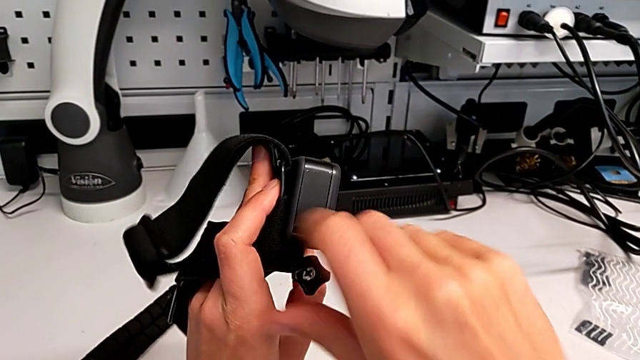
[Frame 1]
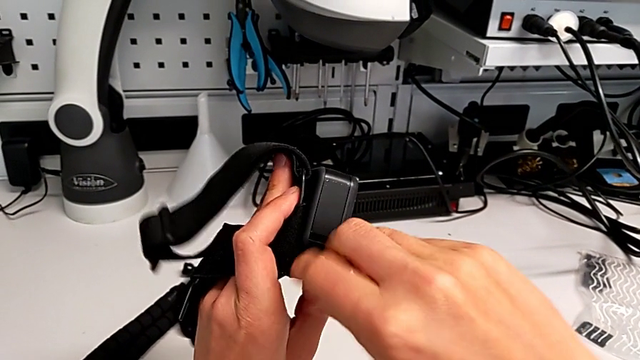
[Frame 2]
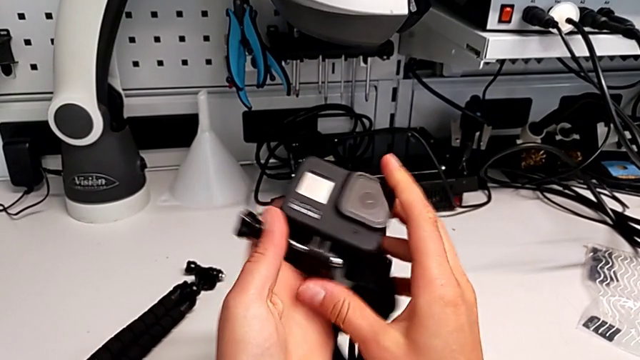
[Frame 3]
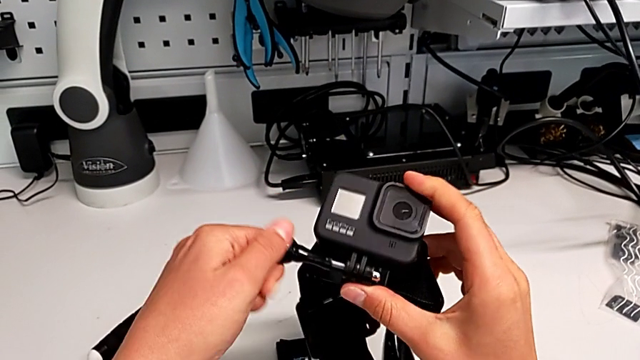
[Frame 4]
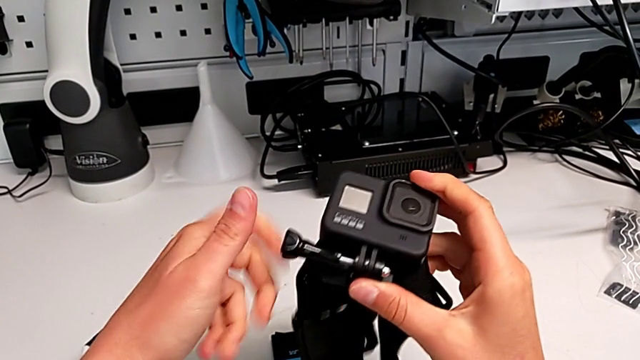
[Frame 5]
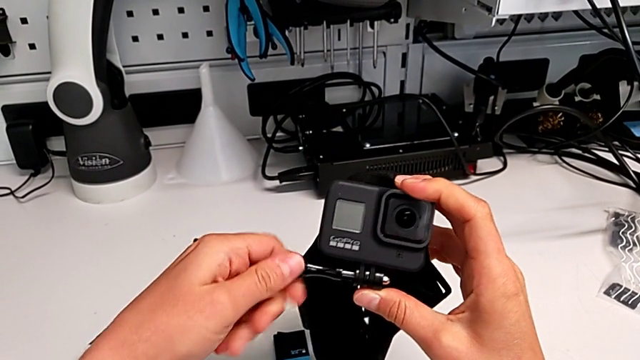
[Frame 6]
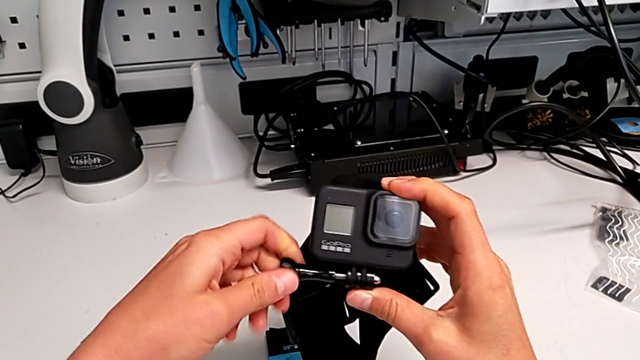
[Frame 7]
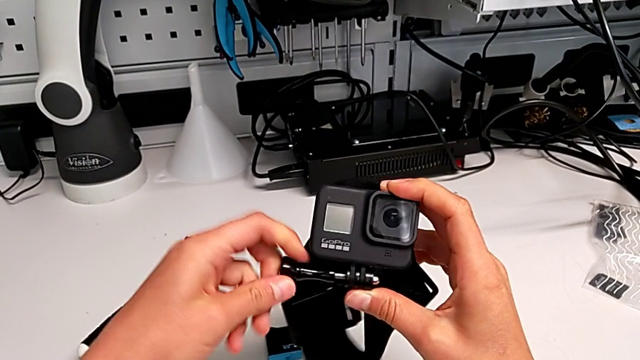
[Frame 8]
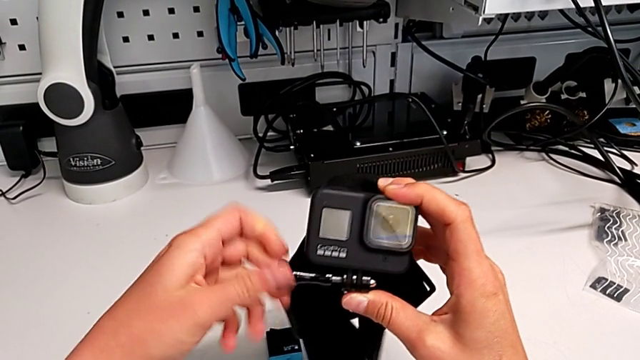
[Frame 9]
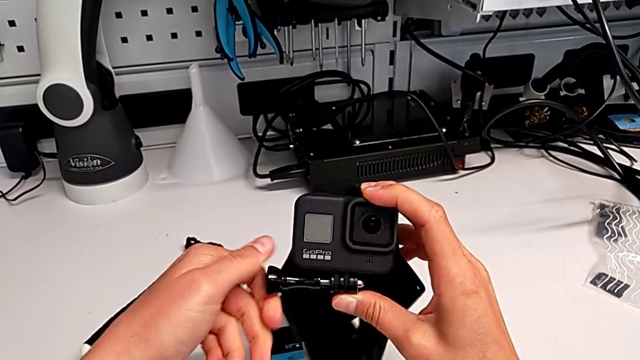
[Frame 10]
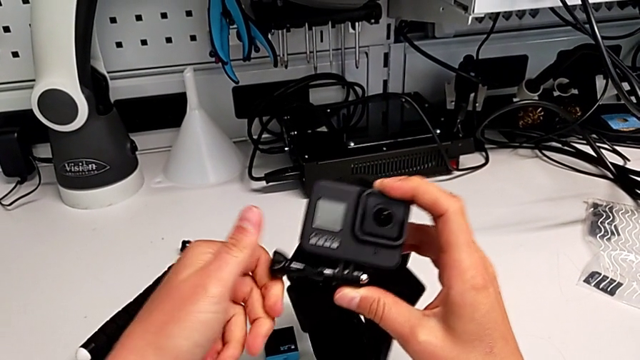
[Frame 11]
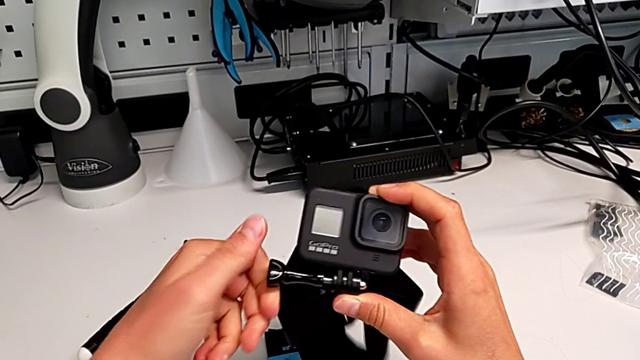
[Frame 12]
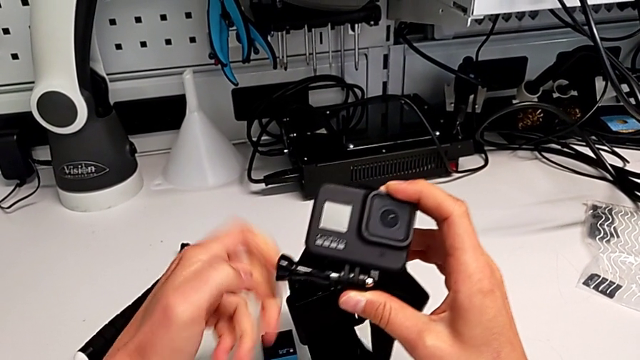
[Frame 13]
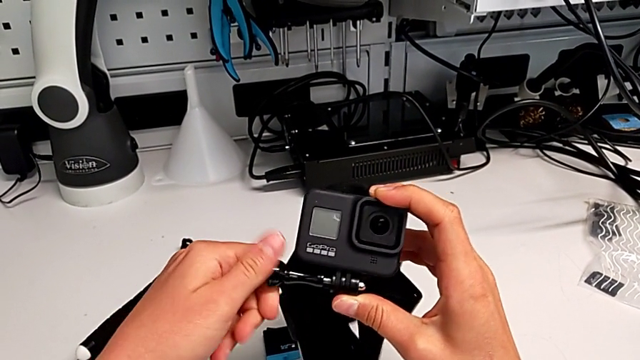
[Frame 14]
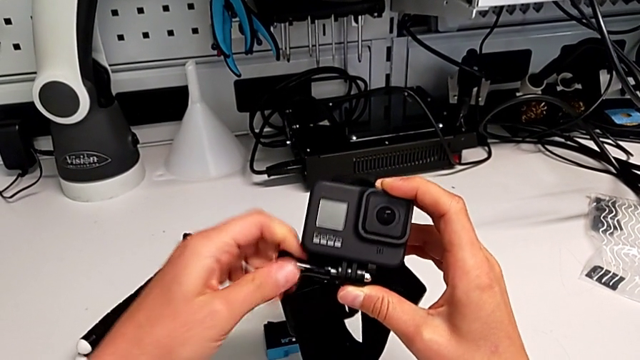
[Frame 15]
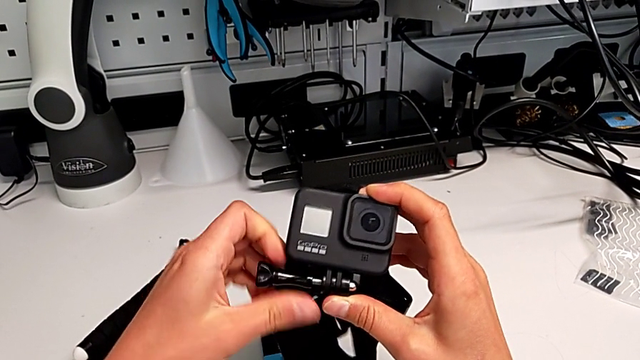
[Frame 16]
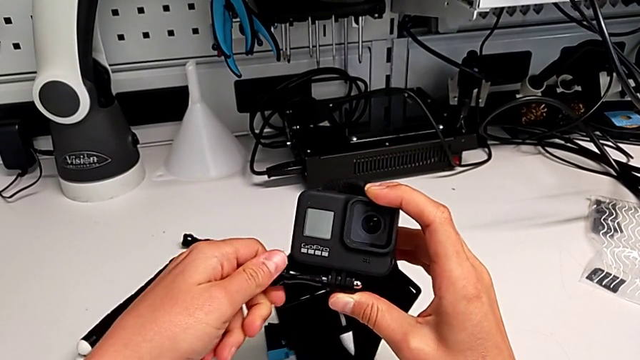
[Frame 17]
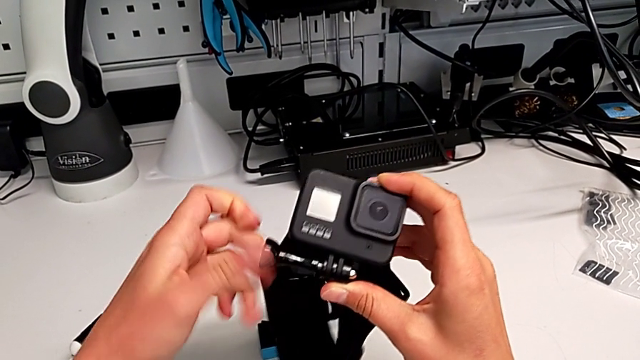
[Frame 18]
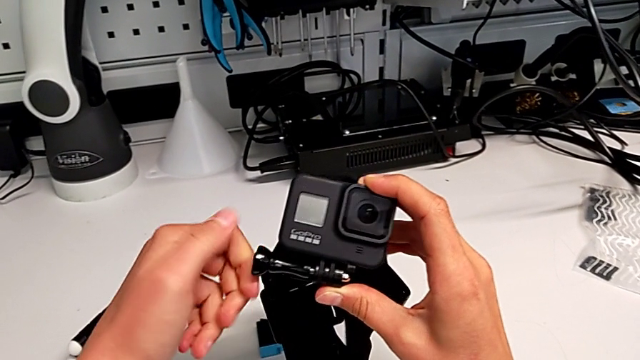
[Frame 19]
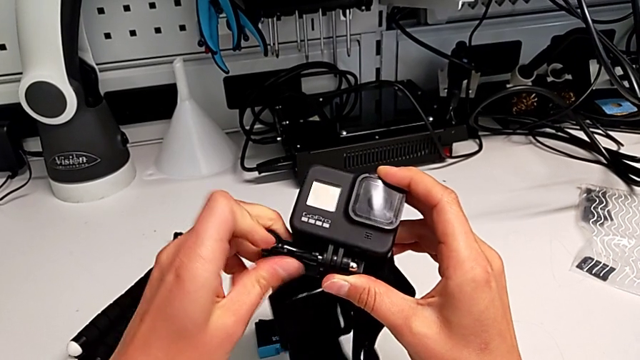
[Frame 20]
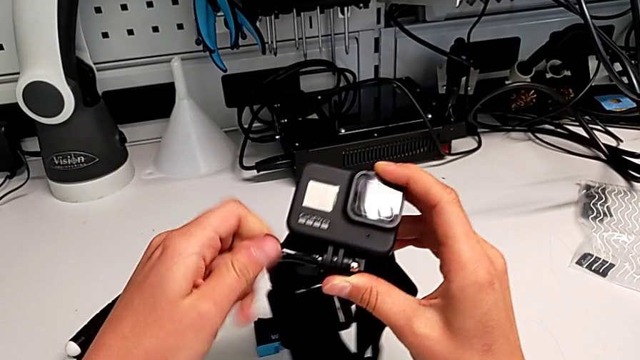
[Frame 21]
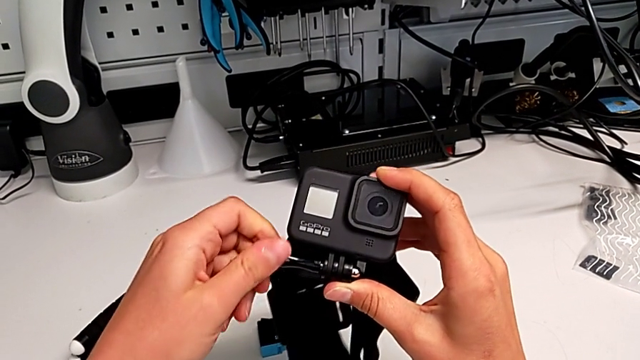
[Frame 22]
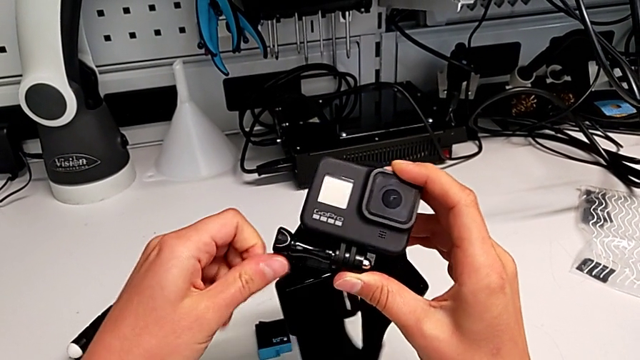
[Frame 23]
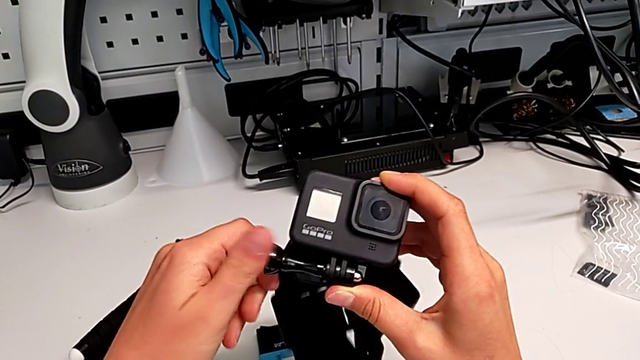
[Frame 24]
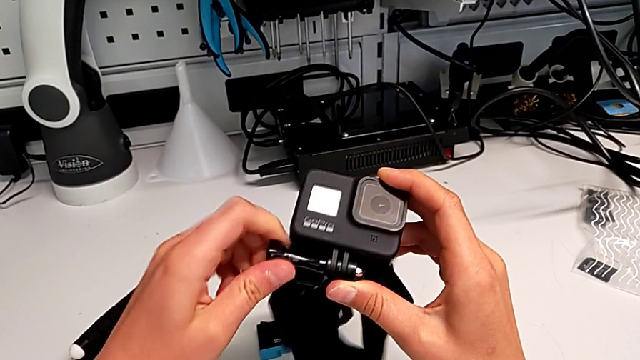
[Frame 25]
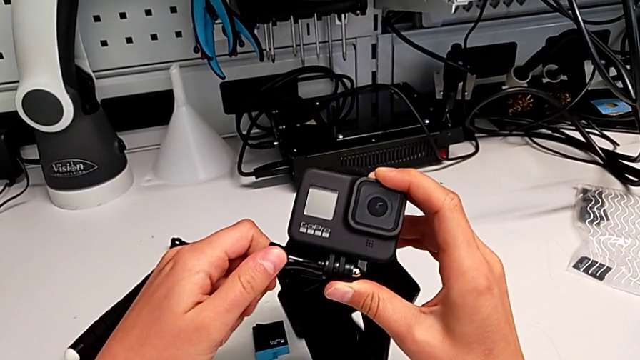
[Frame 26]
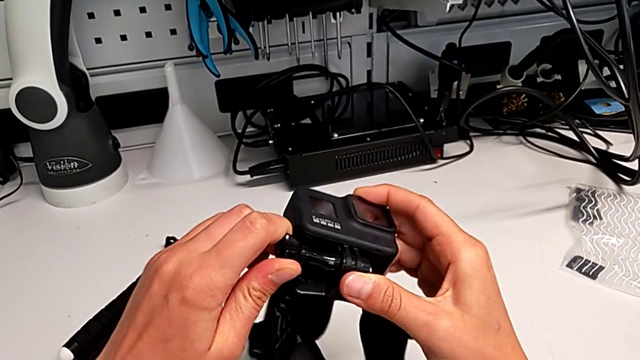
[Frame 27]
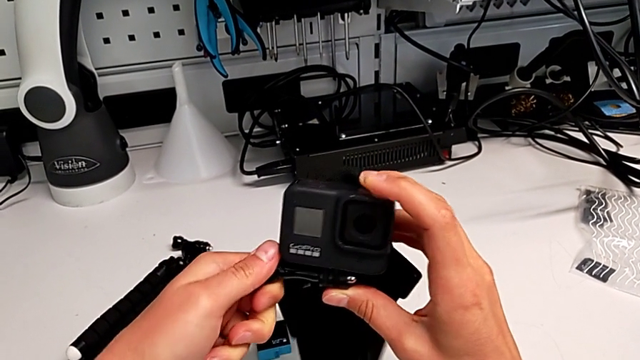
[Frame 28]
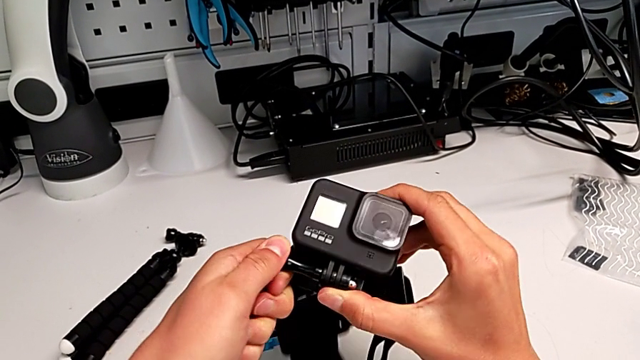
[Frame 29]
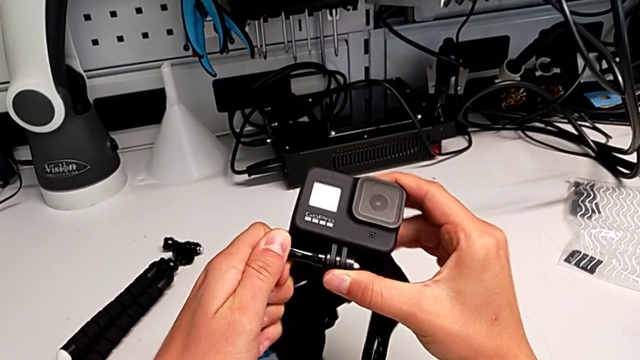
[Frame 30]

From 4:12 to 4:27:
The camera wearer is assembling the strap to the GoPro. They rotate the GoPro and screw the screw.

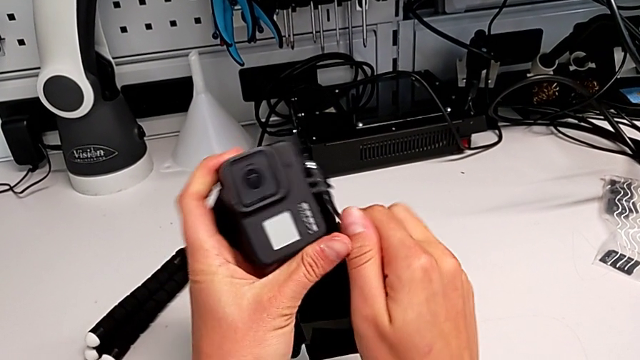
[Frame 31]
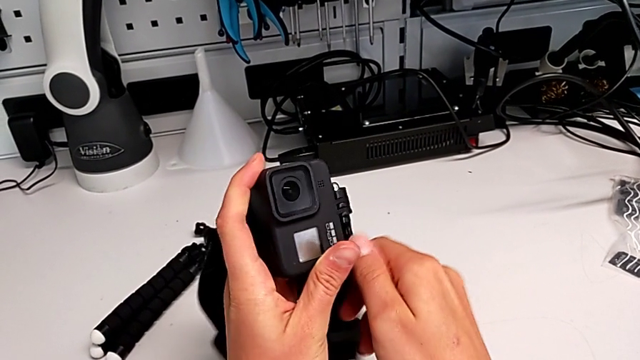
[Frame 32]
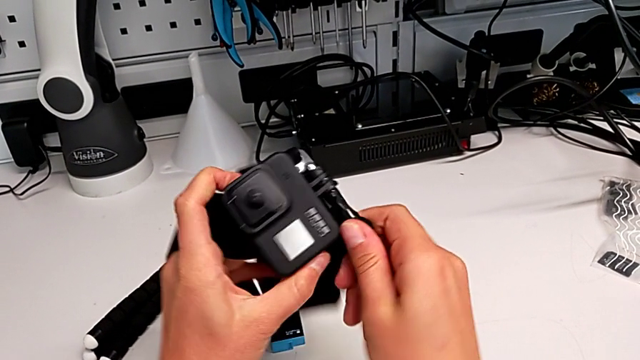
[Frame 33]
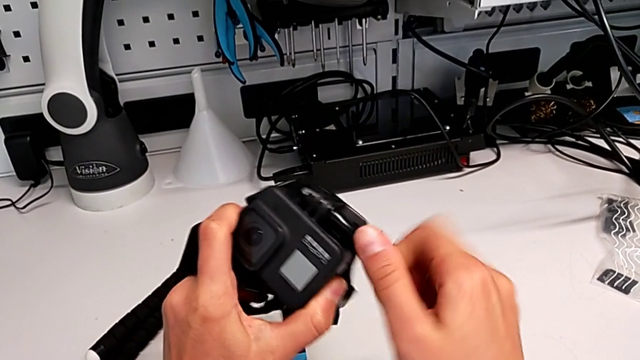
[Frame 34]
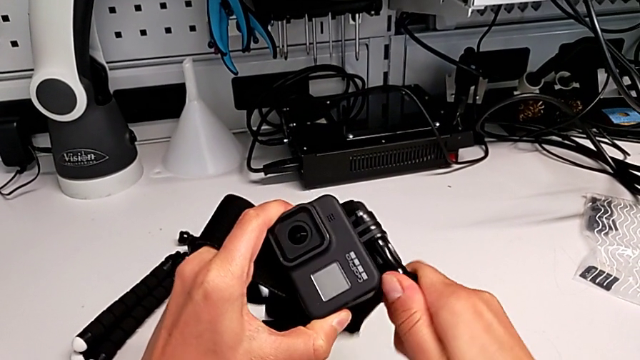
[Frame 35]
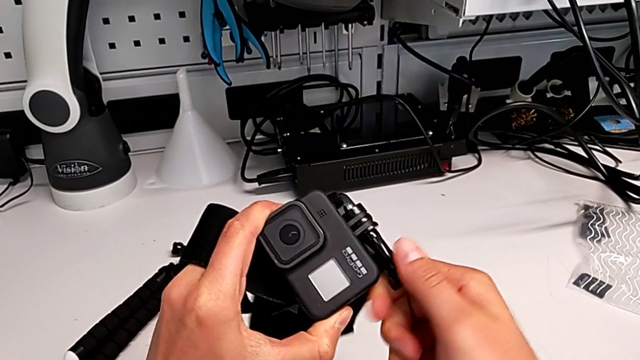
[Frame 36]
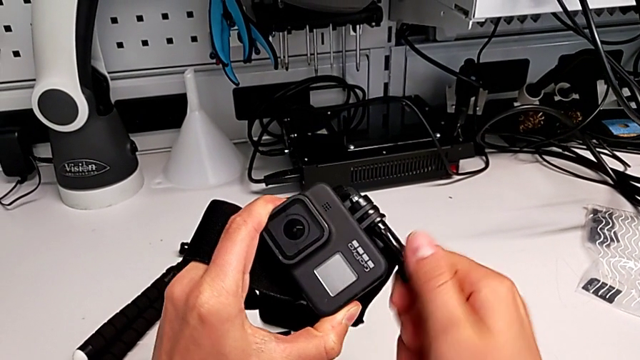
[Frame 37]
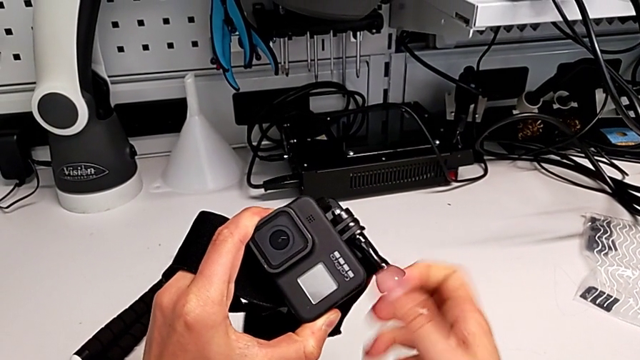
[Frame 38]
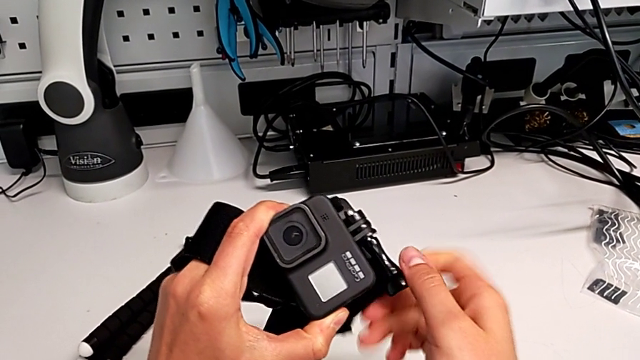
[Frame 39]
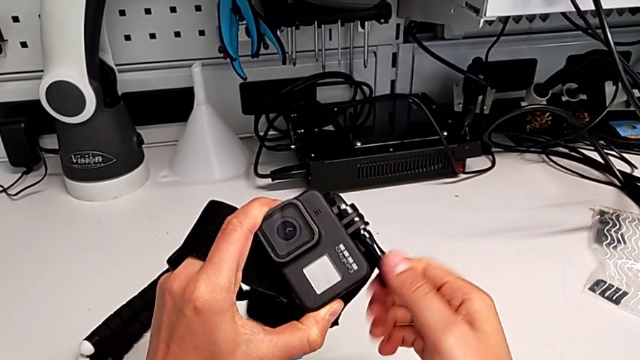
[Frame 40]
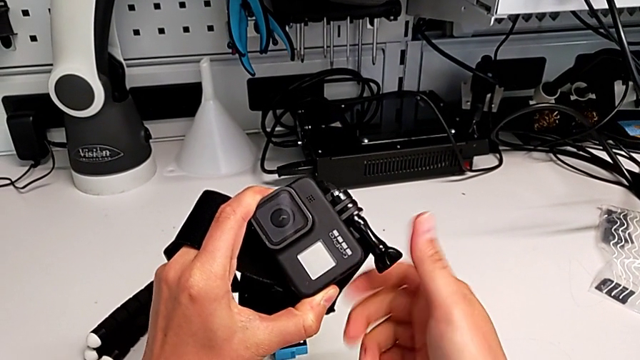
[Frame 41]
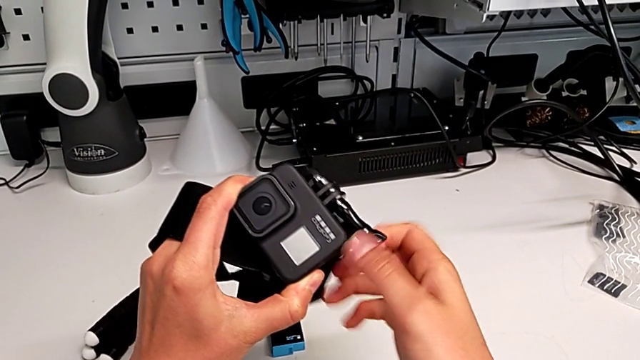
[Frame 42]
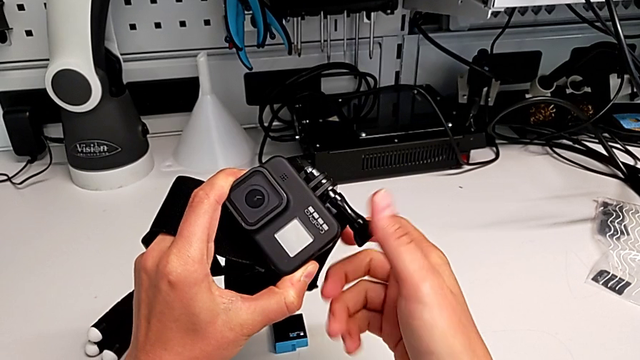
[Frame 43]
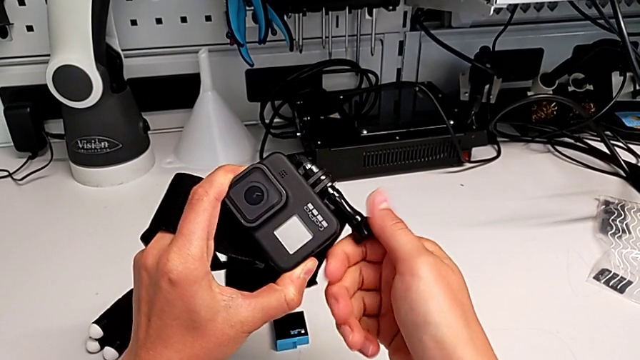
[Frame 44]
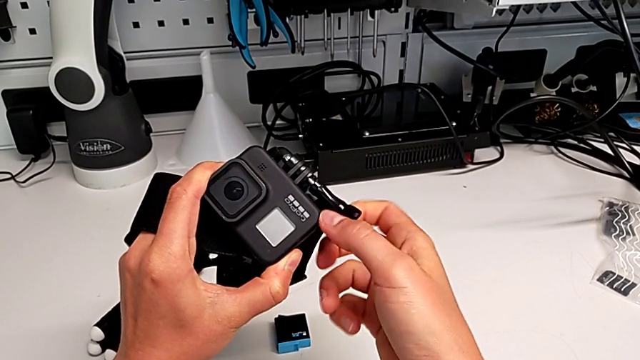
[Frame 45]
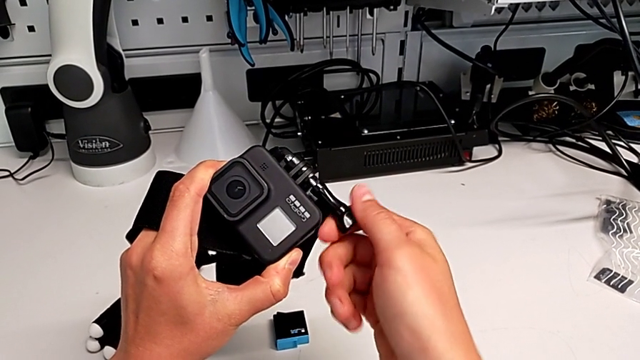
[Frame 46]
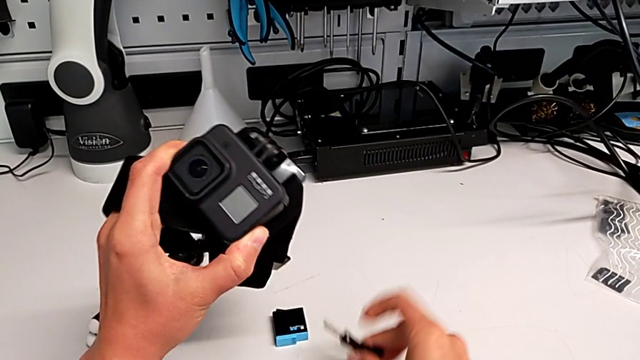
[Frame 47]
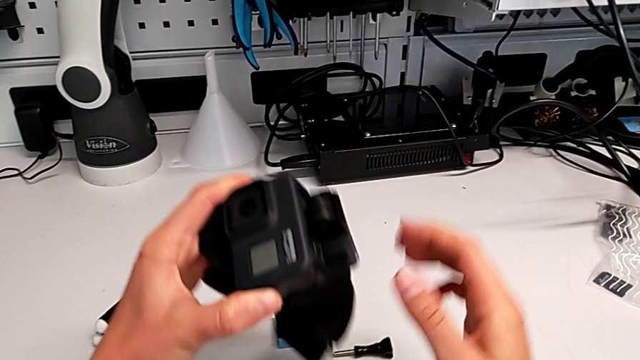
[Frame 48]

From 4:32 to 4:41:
The camera wearer is replacing the strap with a handheld grip. They unscrew the screw, withdraw it and place it.
